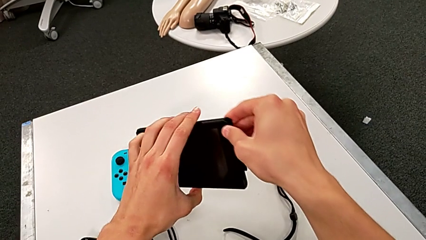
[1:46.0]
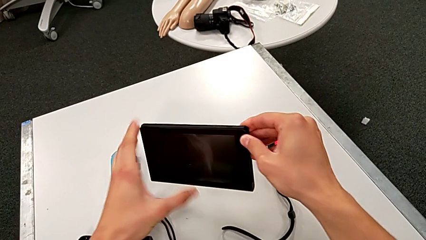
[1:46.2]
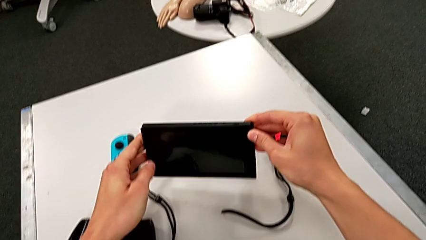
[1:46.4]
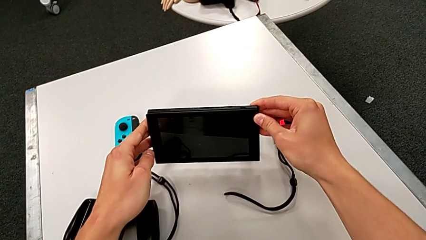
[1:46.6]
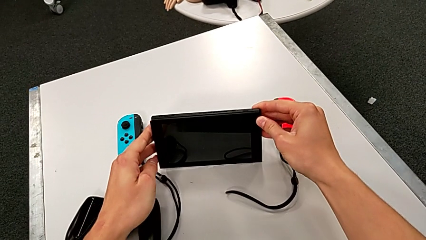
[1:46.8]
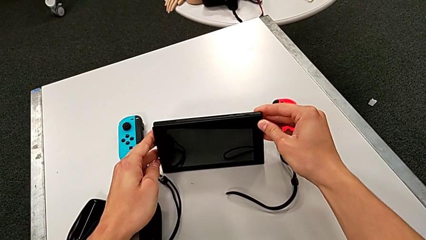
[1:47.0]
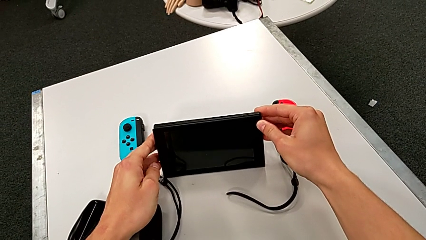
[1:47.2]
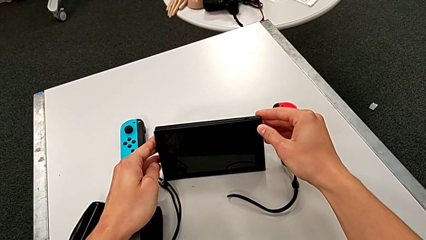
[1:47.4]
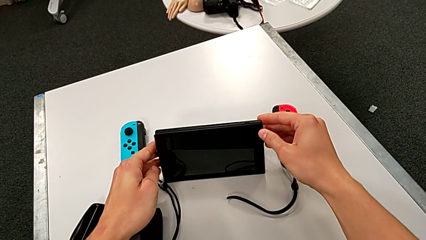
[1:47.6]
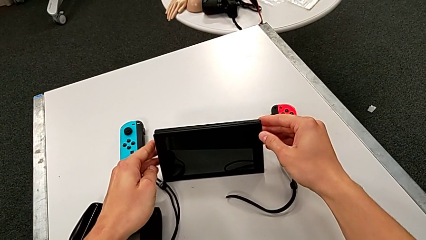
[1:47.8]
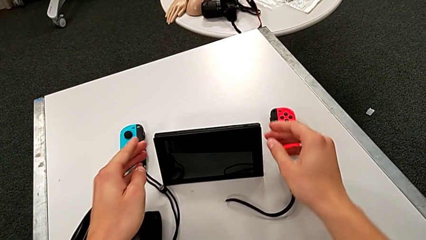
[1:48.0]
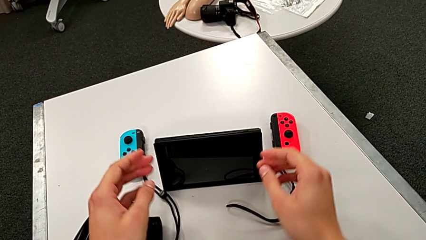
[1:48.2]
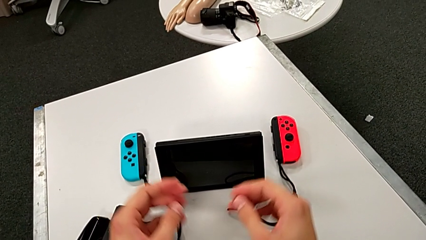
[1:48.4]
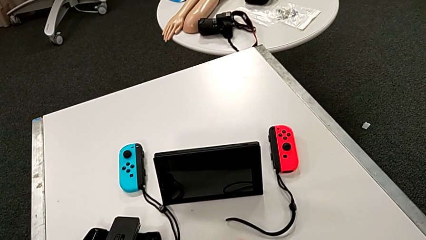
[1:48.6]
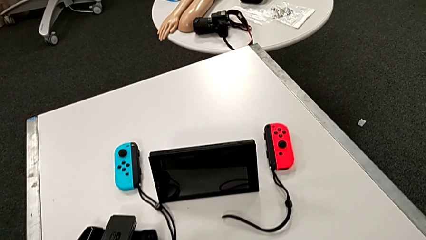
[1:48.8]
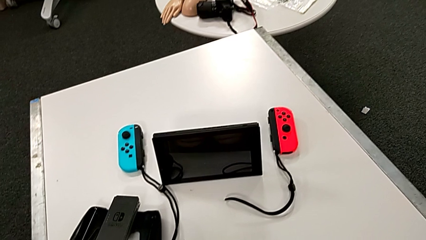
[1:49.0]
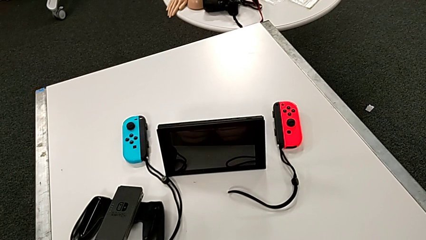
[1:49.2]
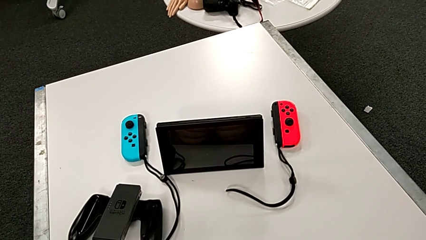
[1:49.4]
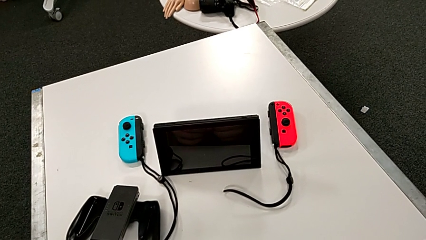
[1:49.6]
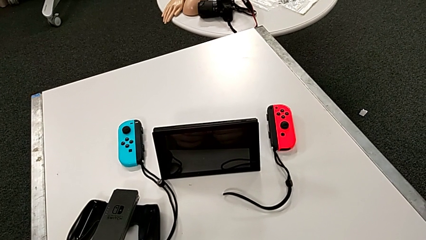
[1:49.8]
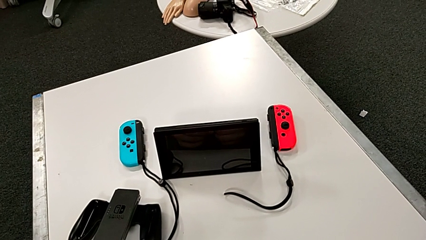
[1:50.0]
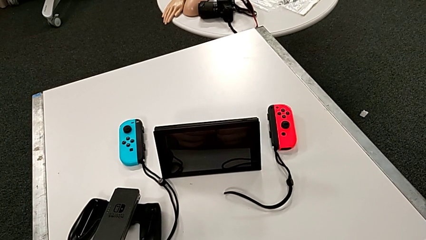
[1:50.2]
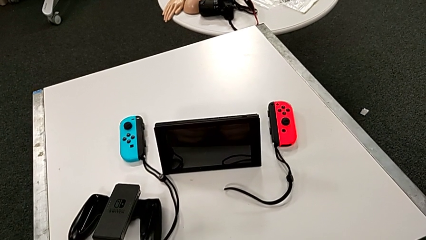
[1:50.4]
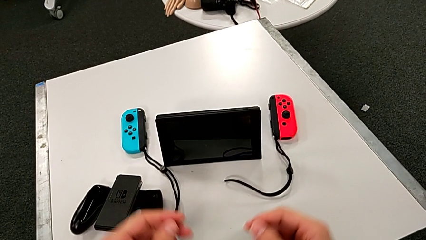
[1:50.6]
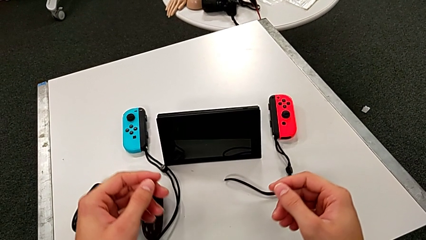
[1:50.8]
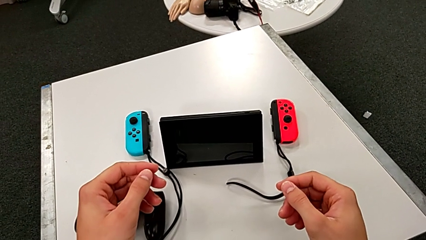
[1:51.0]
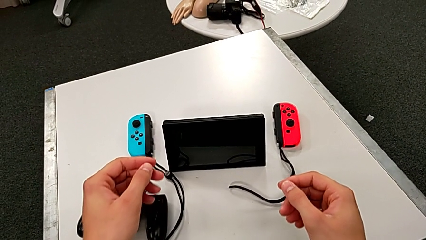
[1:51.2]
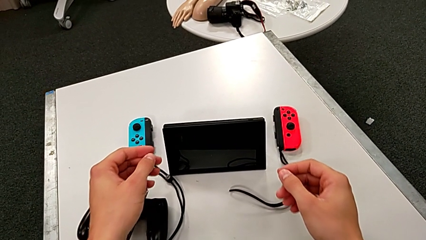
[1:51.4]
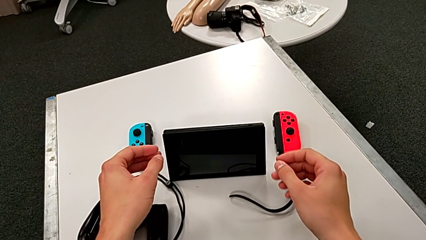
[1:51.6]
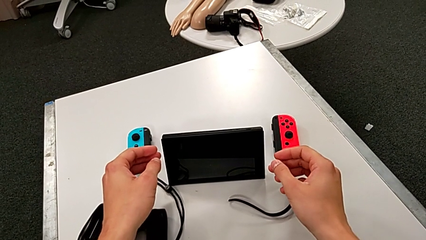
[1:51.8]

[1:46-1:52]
The camera wearer is standing the Nintendo Switch. They place the Nintendo Switch.

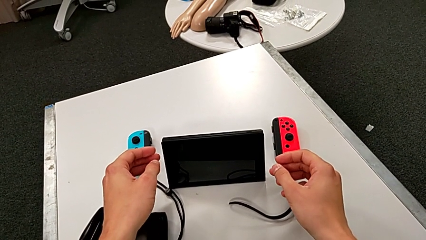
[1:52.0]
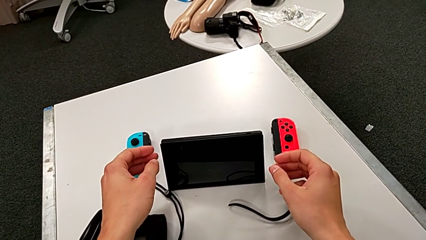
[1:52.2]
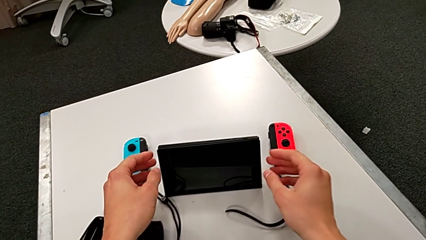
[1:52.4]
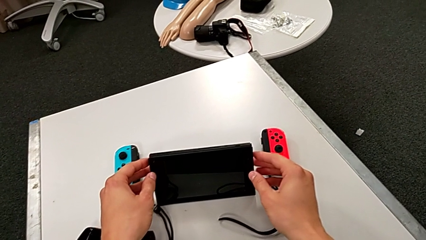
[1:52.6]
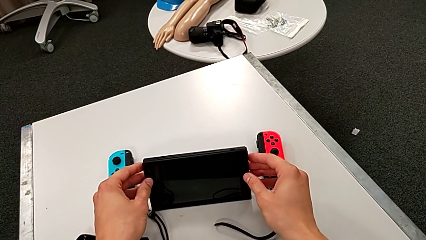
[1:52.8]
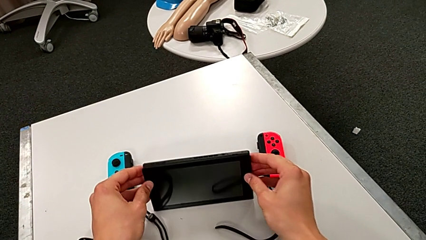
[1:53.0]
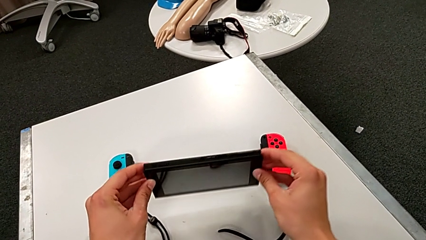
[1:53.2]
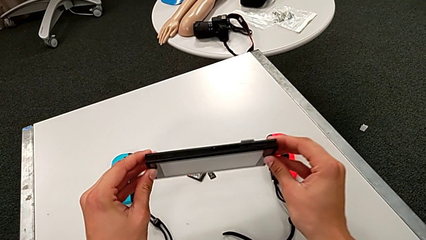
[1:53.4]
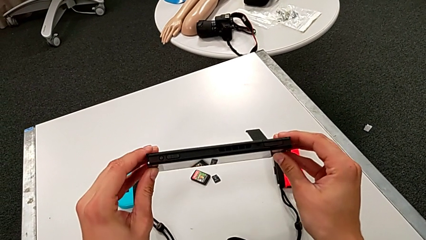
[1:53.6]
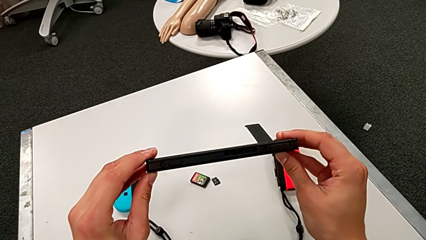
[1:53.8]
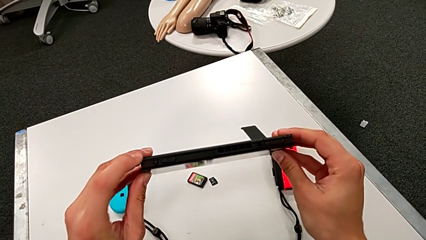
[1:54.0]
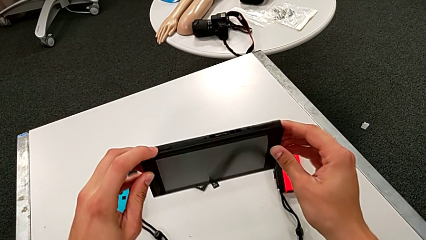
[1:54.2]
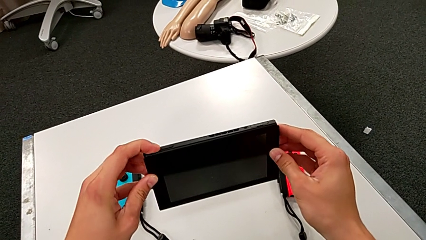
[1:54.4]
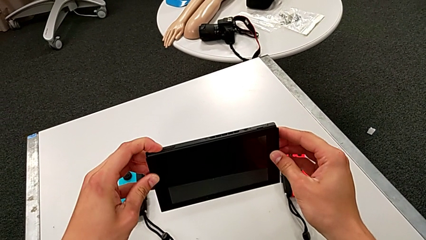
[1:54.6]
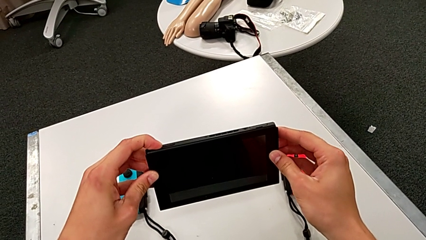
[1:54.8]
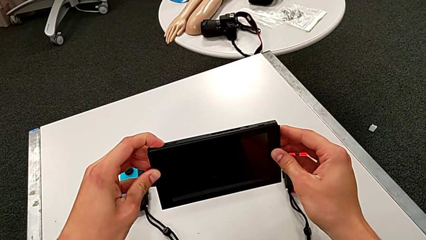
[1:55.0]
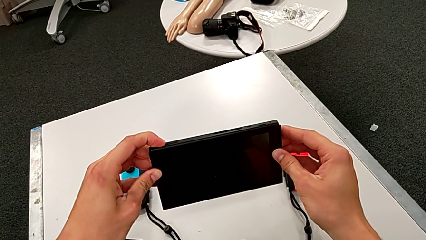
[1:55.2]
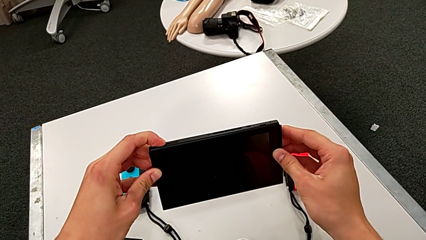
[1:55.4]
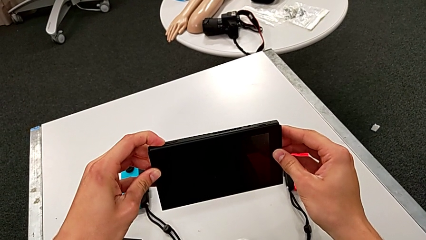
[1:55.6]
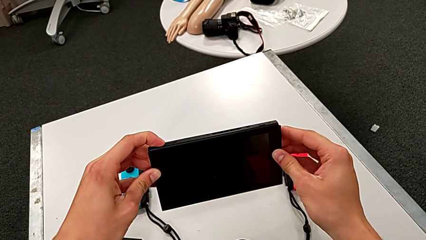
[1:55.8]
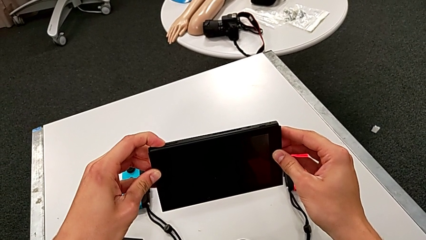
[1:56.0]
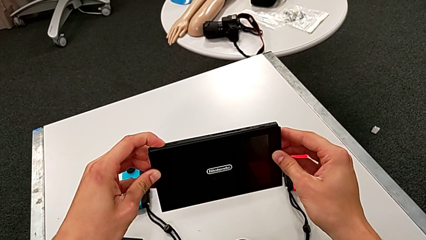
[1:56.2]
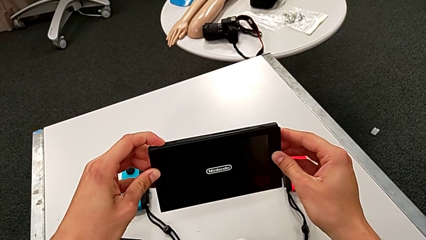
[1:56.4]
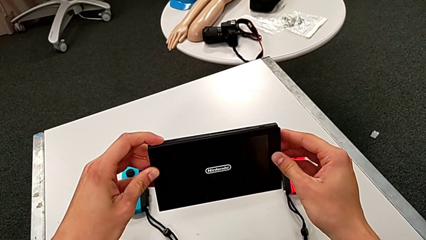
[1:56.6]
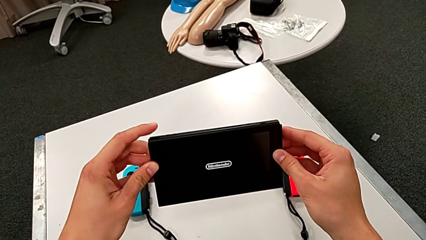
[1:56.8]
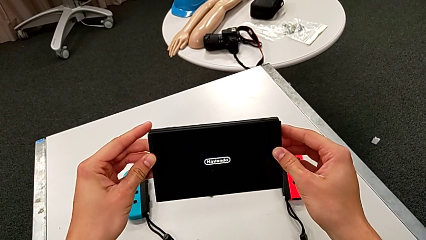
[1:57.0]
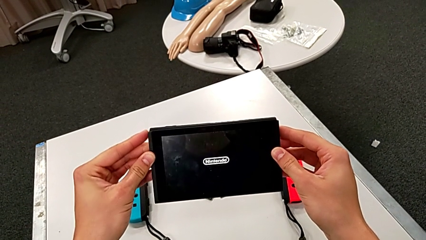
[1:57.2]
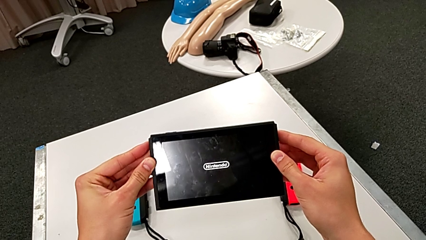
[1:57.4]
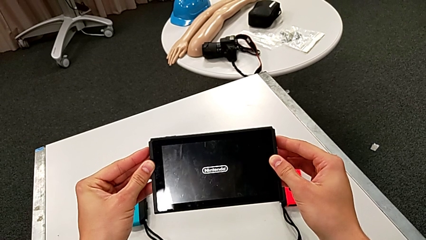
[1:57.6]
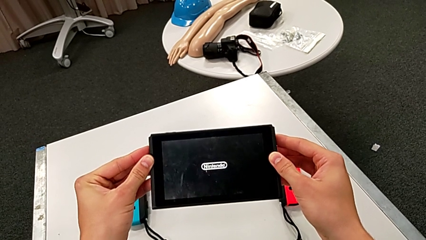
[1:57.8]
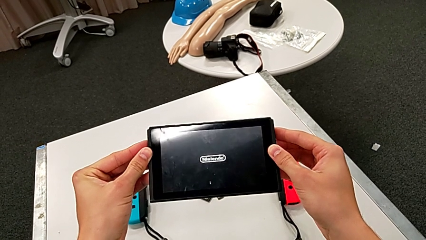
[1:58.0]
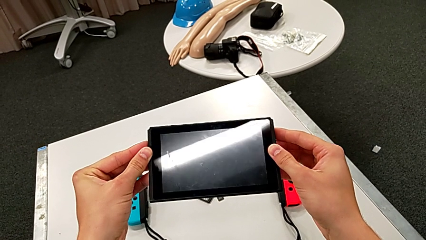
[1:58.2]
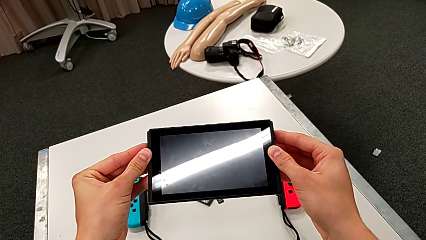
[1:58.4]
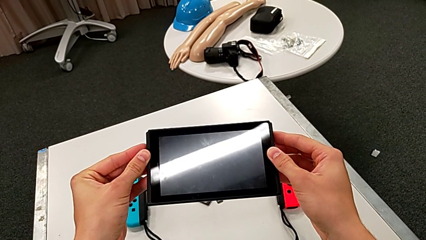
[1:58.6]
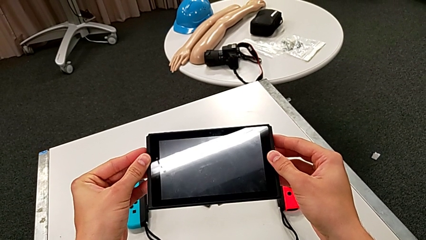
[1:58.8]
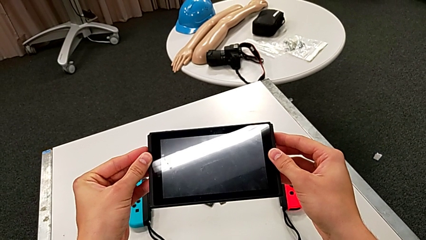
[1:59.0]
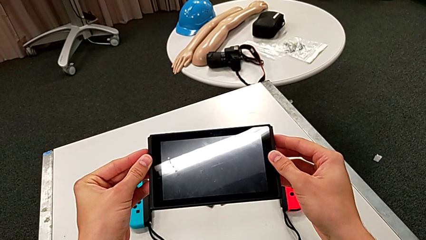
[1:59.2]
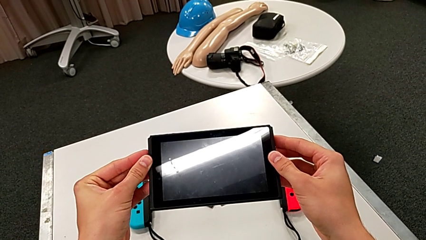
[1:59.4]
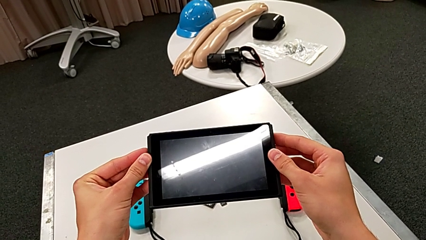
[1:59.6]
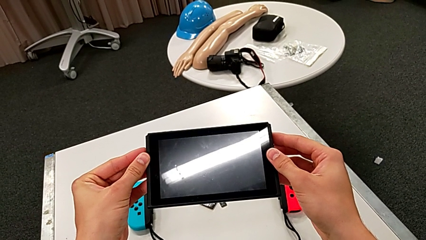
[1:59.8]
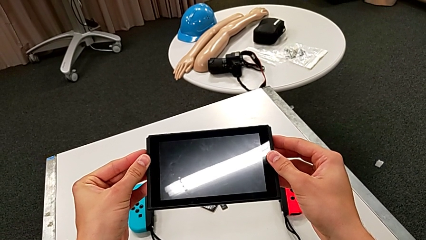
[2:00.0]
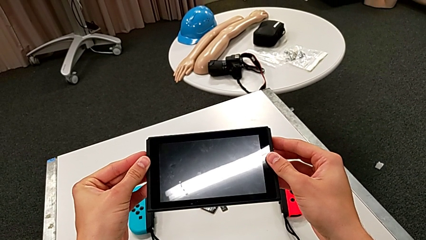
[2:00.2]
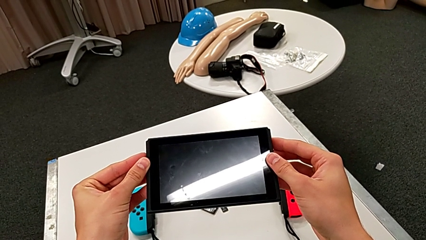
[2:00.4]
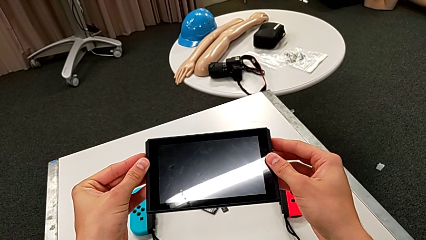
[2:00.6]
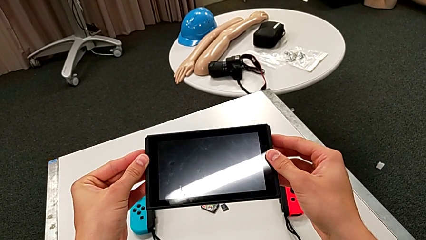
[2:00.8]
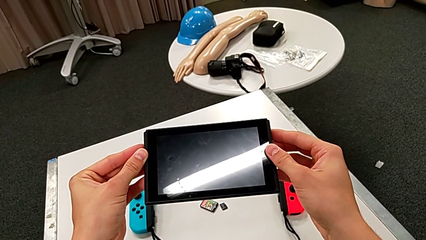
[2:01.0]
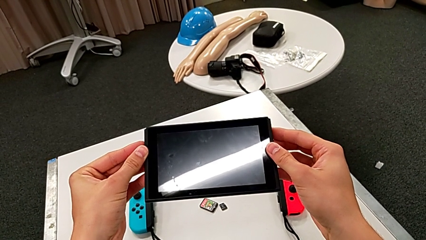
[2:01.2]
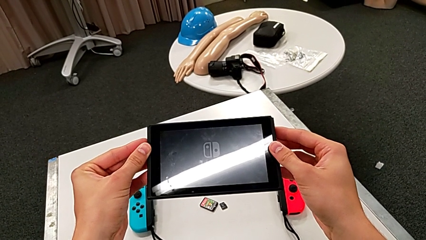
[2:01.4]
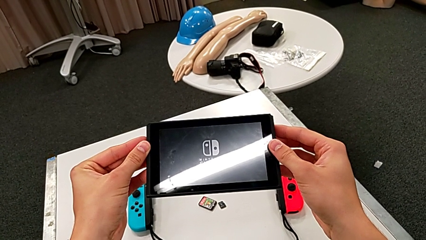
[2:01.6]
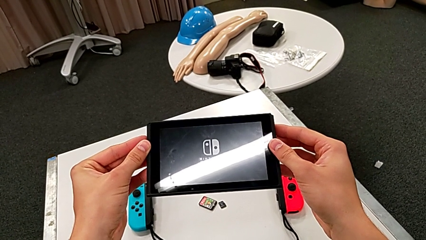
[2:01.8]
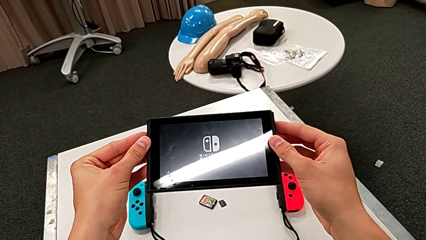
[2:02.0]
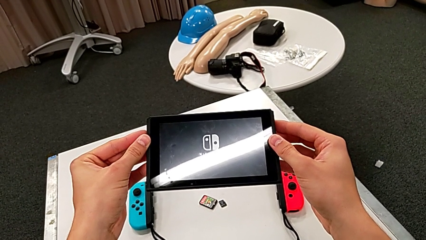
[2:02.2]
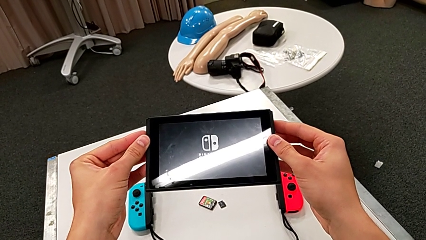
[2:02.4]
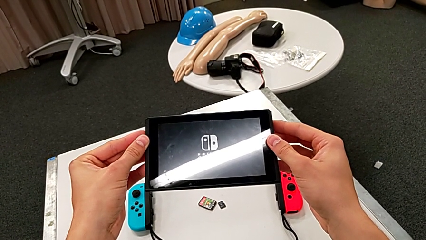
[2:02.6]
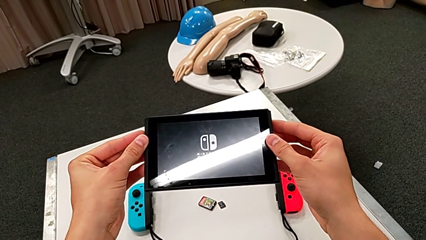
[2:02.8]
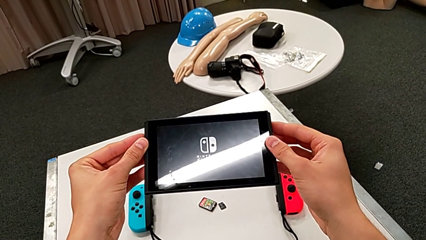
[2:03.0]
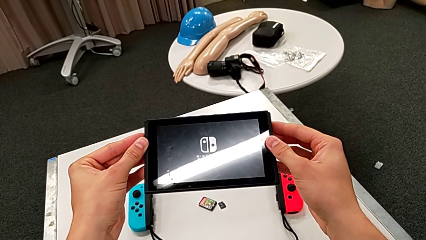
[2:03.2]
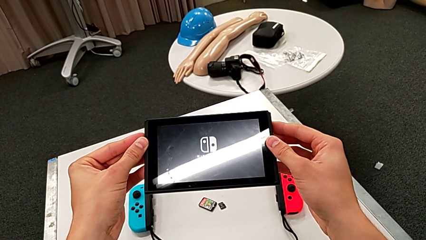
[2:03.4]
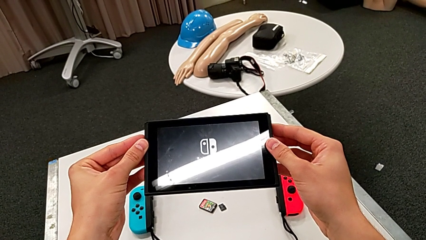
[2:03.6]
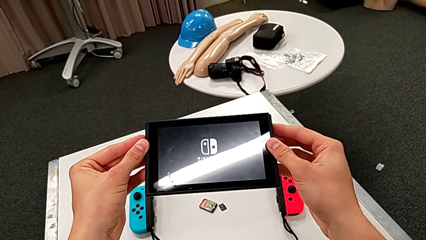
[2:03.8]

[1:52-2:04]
The camera wearer is turning on the Nintendo Switch. They lift the Nintendo Switch and turn on the Nintendo Switch.
